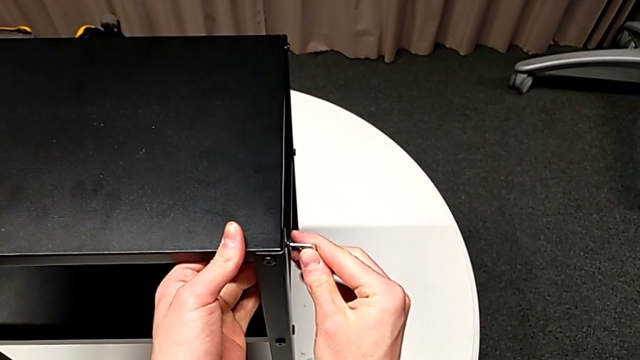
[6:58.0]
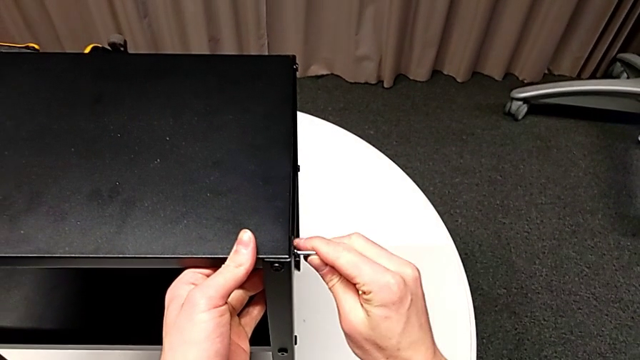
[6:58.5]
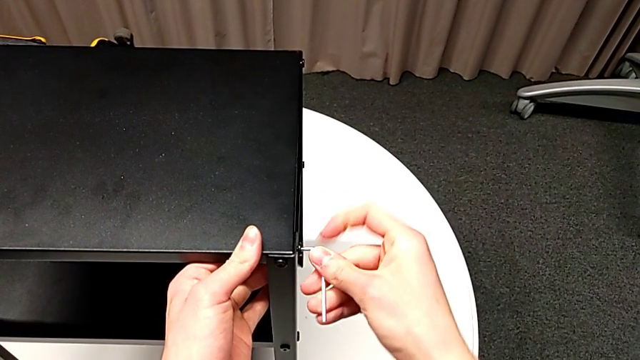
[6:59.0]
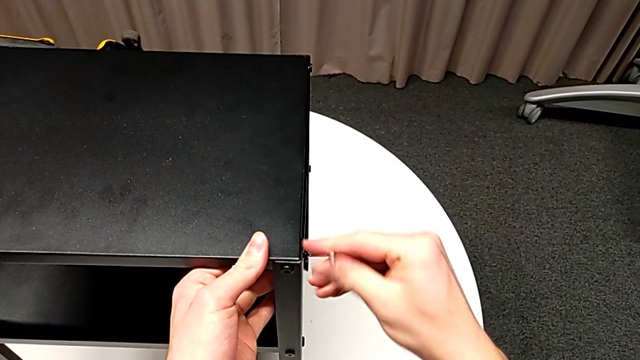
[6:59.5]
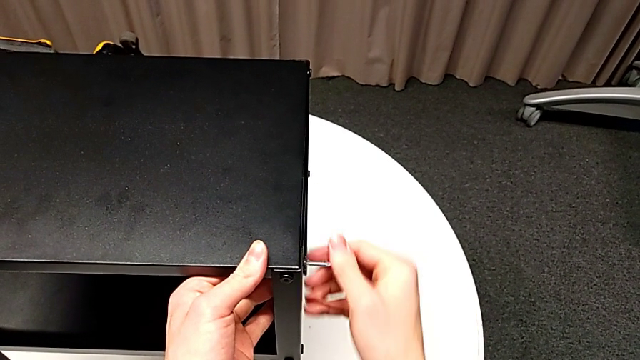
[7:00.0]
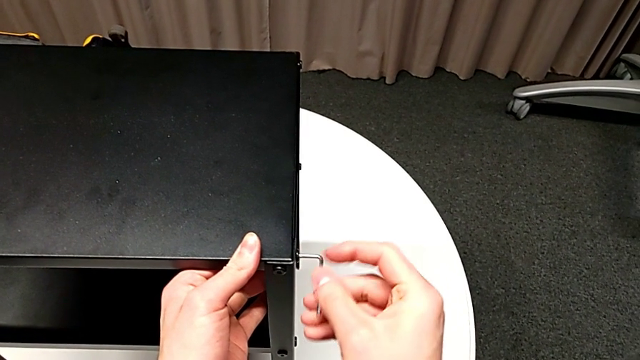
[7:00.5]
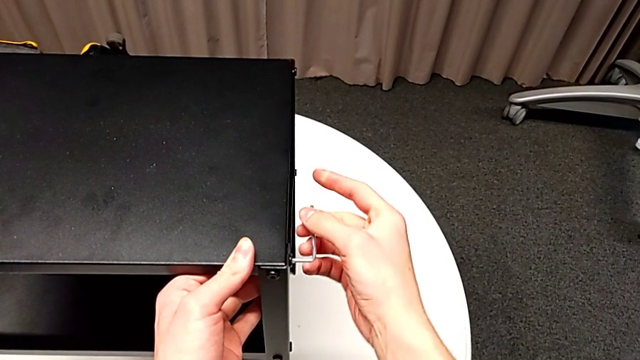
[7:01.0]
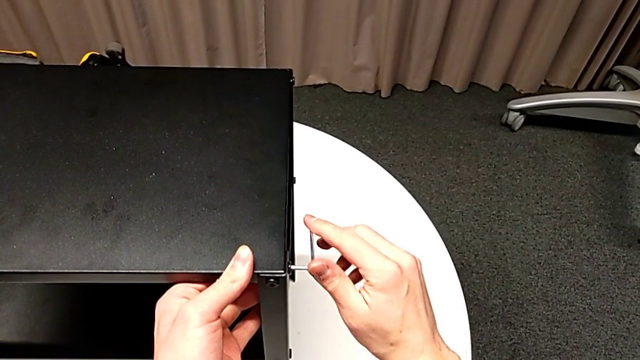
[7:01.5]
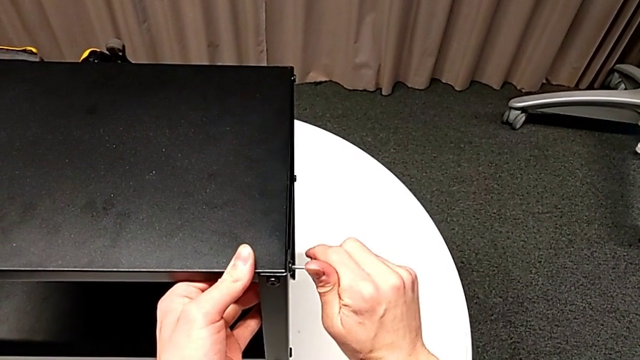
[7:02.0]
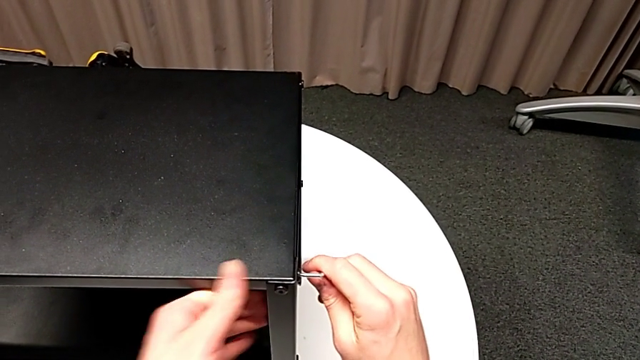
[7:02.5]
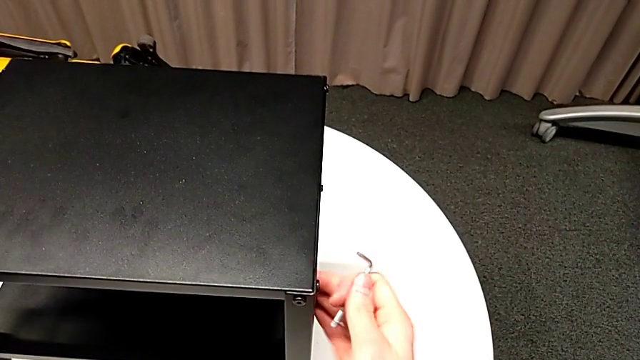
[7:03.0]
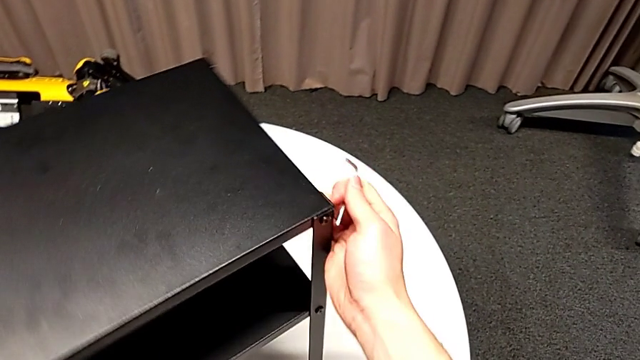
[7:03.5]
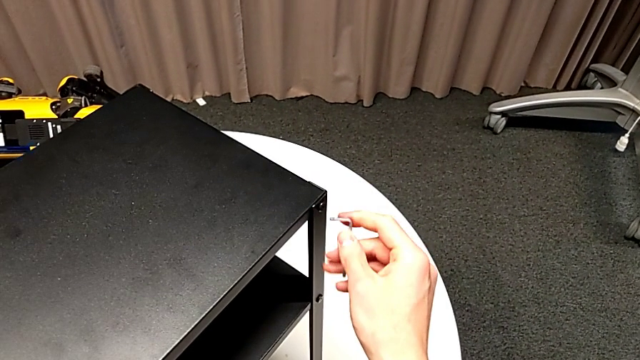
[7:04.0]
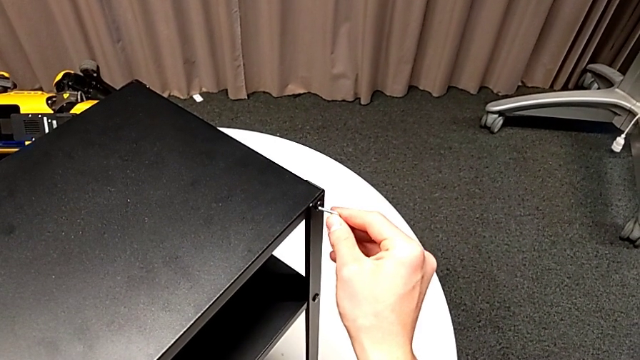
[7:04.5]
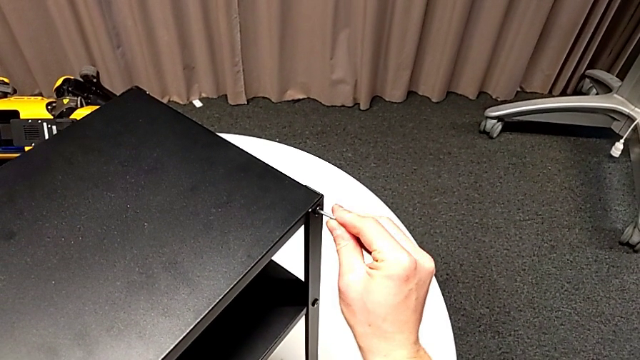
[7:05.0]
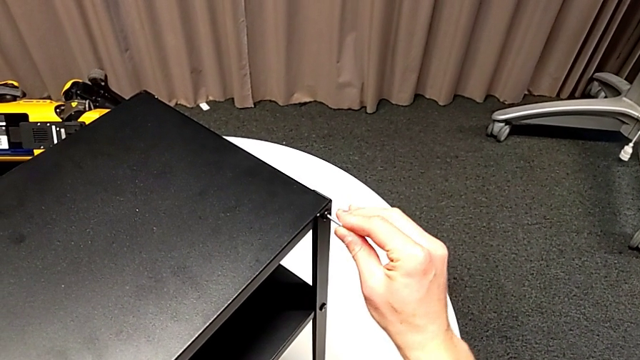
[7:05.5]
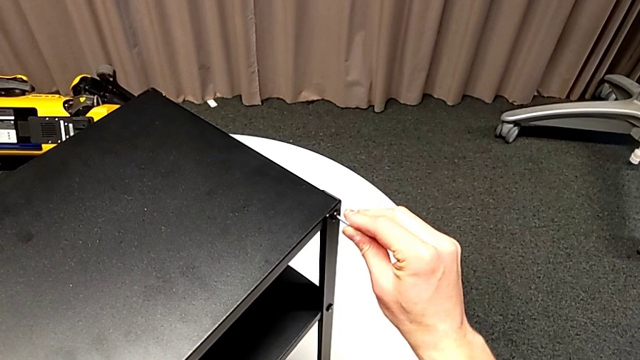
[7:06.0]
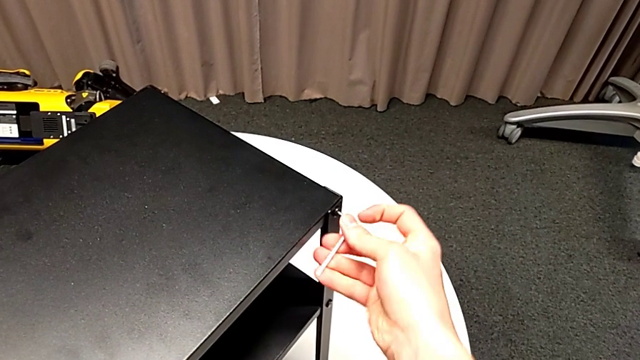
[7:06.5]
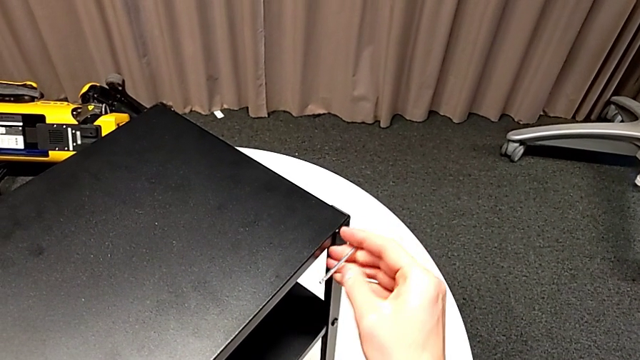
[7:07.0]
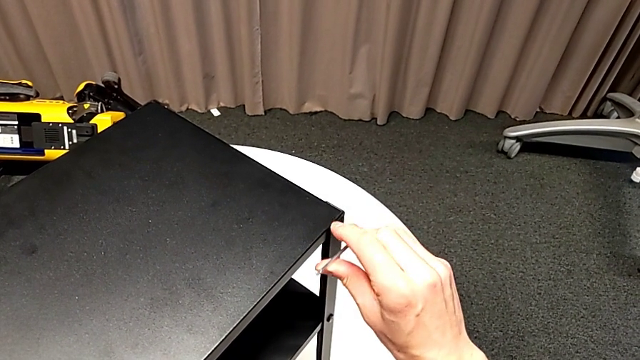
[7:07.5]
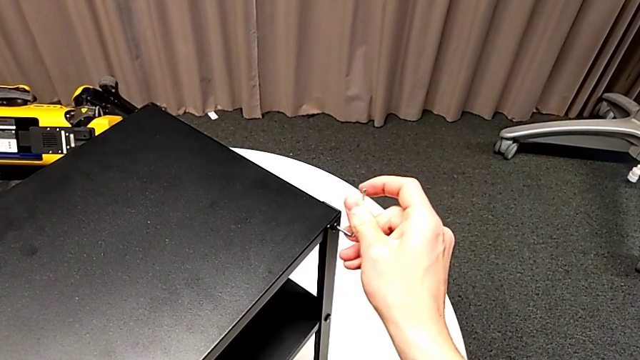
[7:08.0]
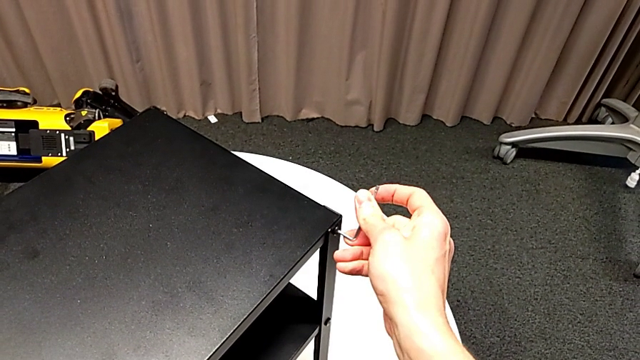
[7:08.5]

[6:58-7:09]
The camera wearer is tightening the topmost table. They screw the hex socket head, withdraw the Allen wrench, slide the nightstand, insert the Allen wrench and screw the hex socket head.

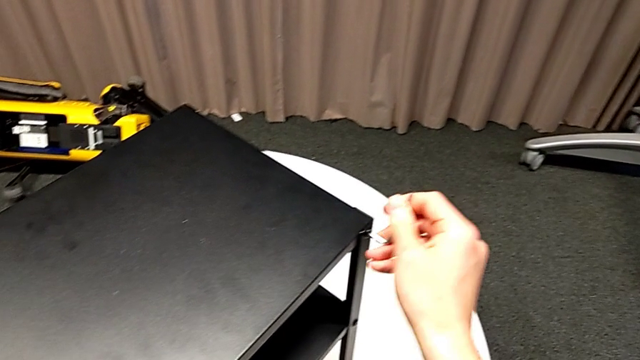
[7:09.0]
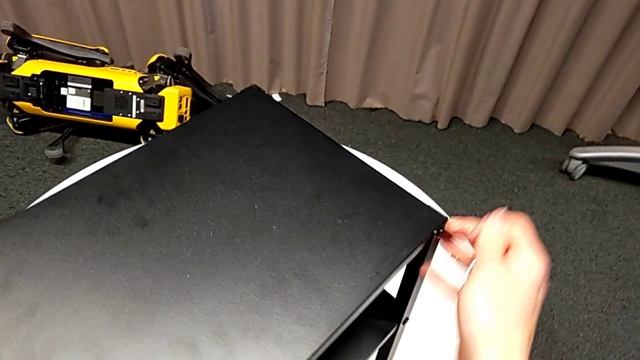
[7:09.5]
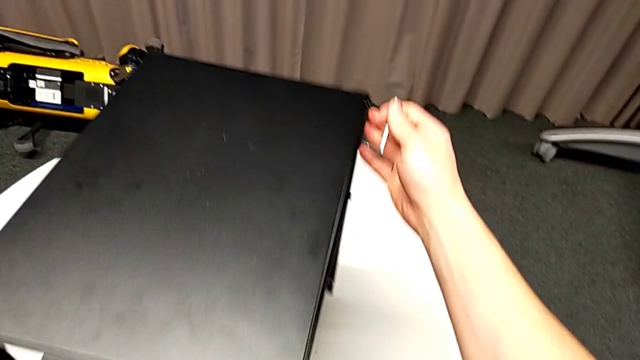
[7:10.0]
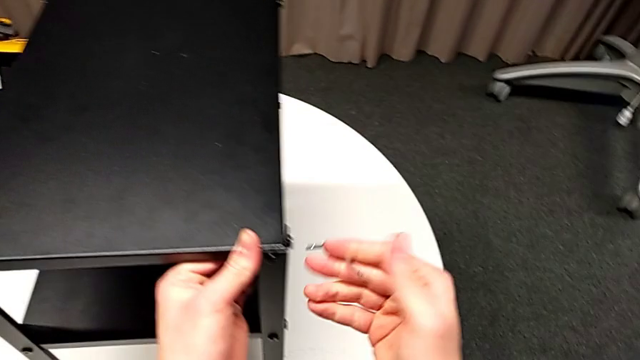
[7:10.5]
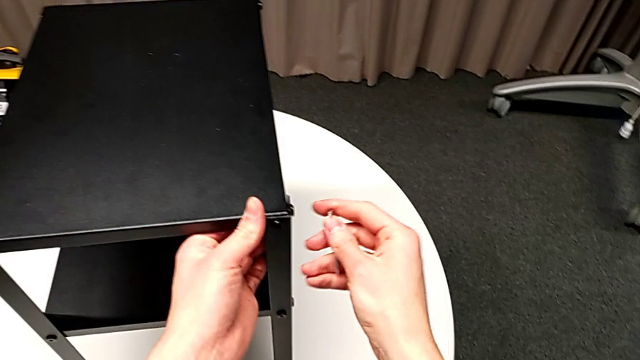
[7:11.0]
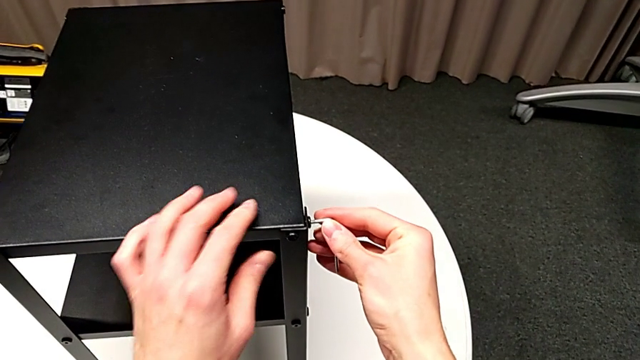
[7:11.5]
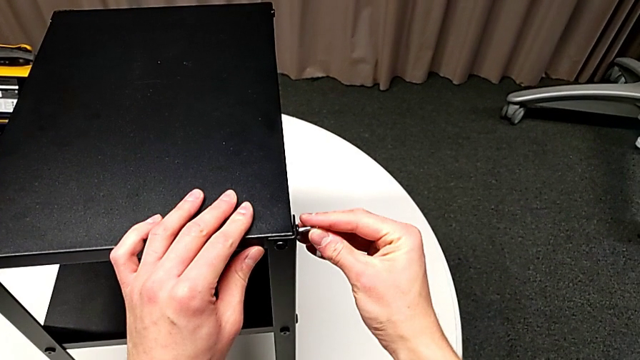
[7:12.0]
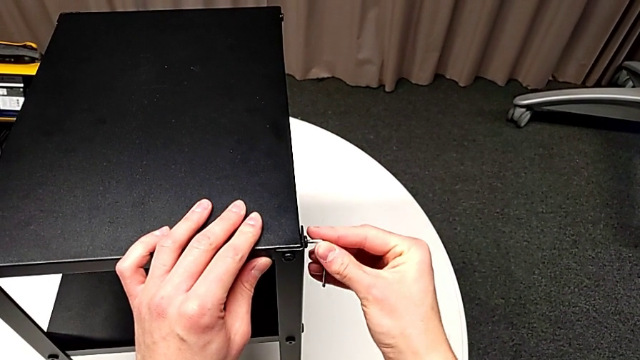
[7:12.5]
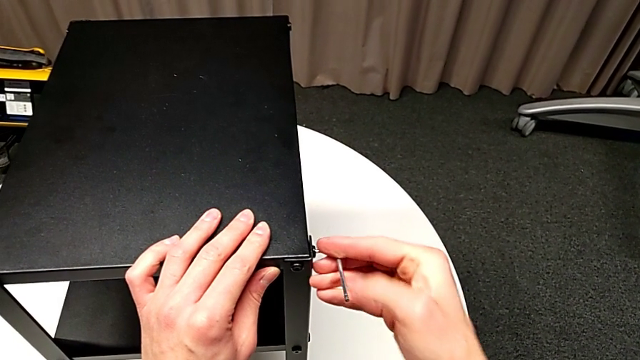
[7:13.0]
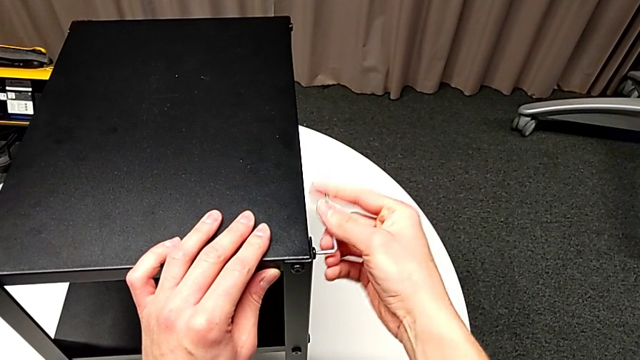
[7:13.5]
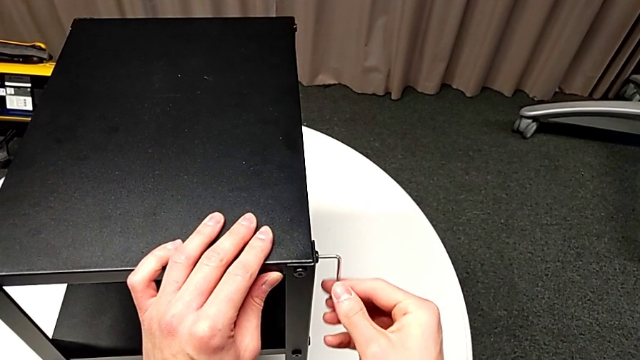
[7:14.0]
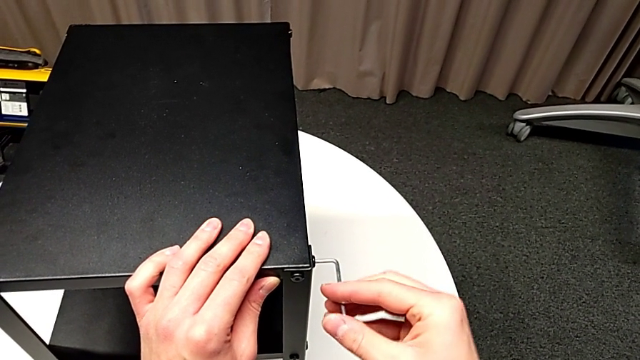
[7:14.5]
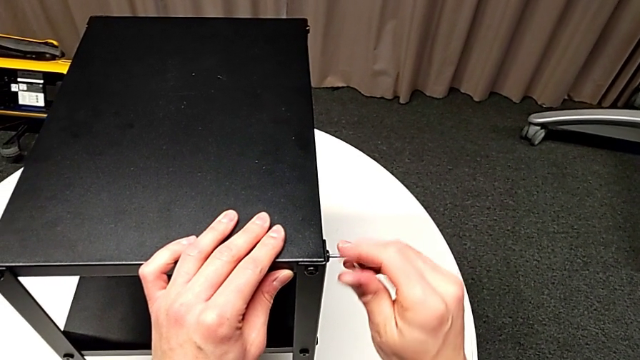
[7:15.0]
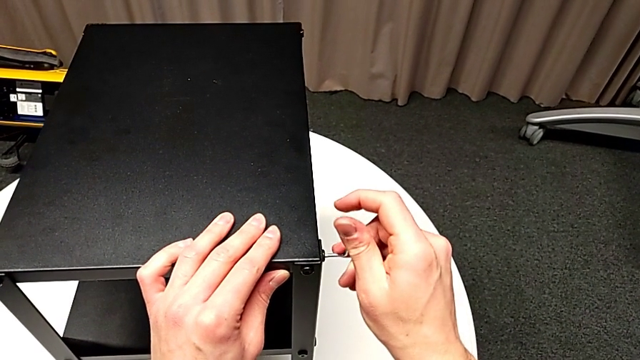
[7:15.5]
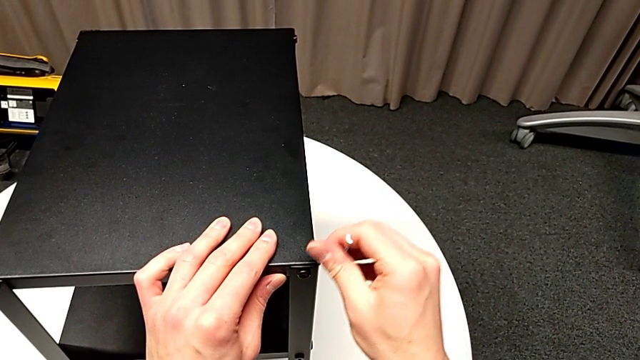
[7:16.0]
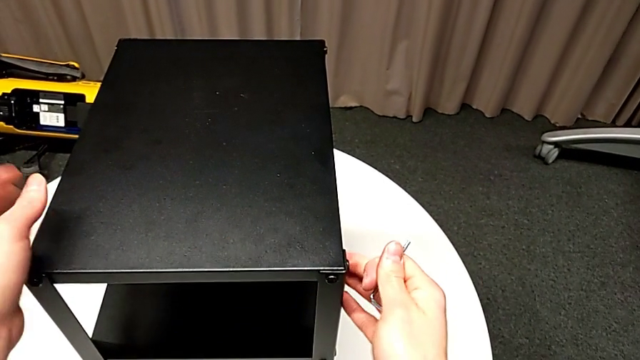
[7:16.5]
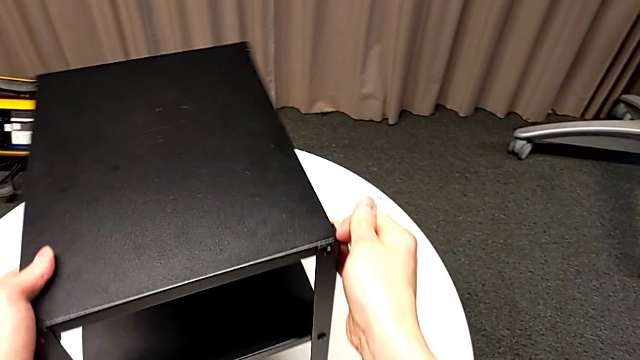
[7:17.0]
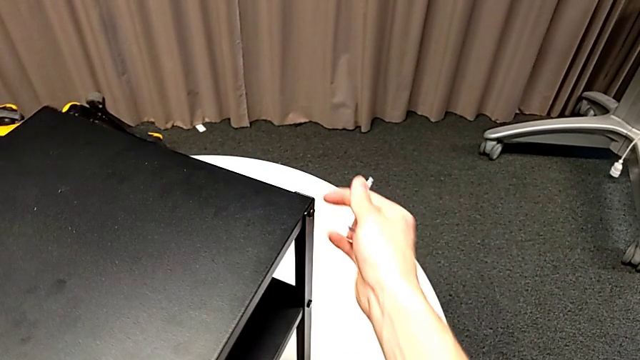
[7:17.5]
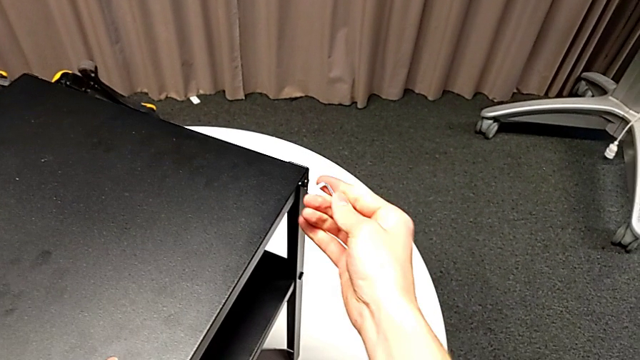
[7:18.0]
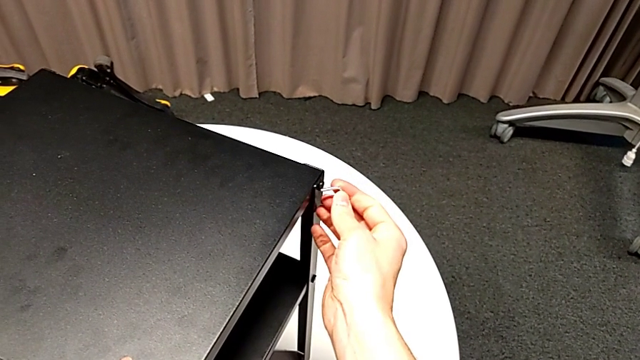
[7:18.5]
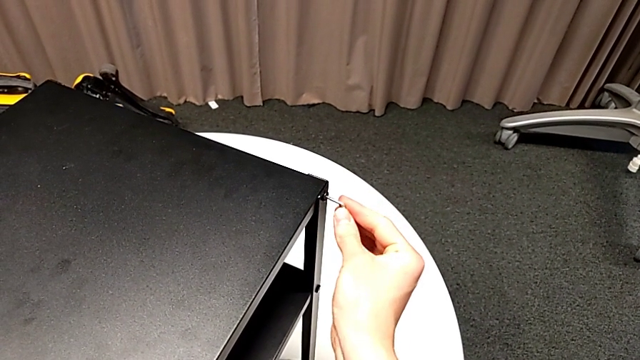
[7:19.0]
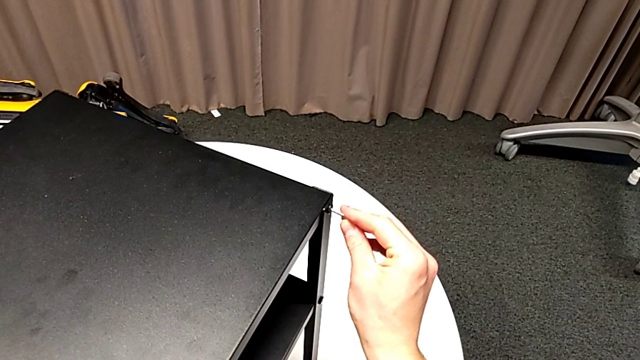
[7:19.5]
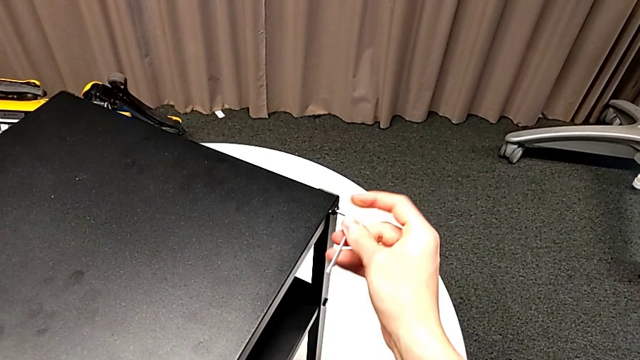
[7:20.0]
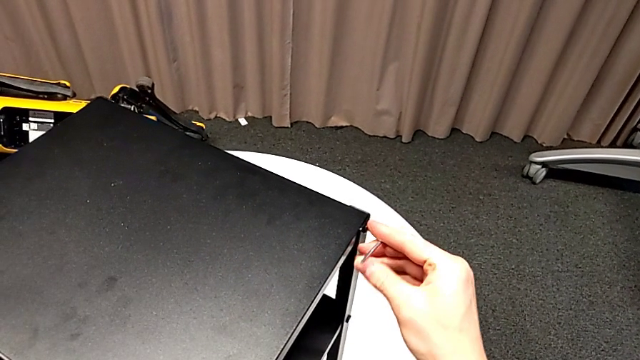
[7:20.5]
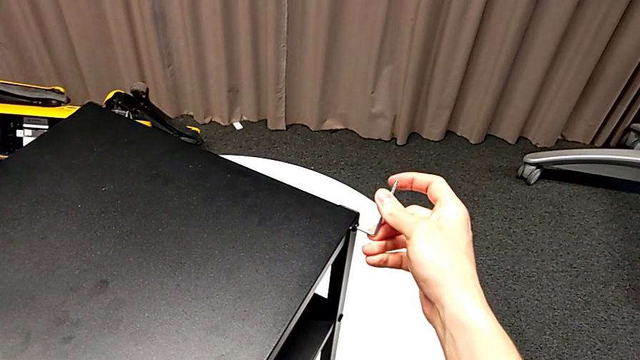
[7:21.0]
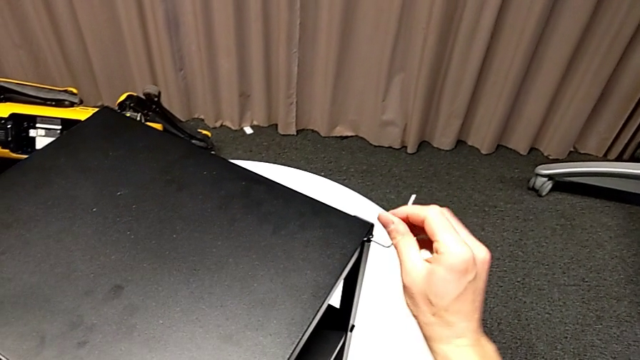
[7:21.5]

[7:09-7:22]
The camera wearer is tightening the topmost table. They withdraw the Allen wrench, slide the nightstand, insert the Allen wrench and screw the hex socket head. They withdraw the Allen wrench with the right hand, slide the nightstand with the left hand, insert the Allen wrench and begin to screw the sixth hex socket head.
